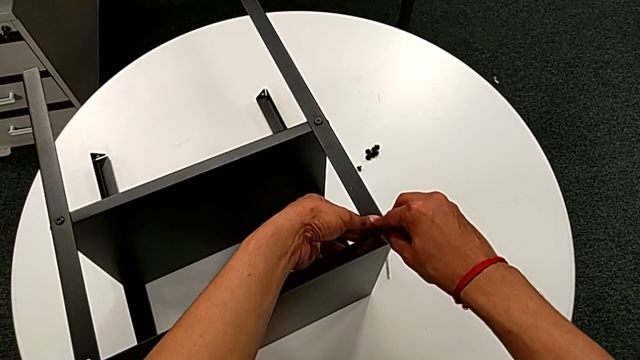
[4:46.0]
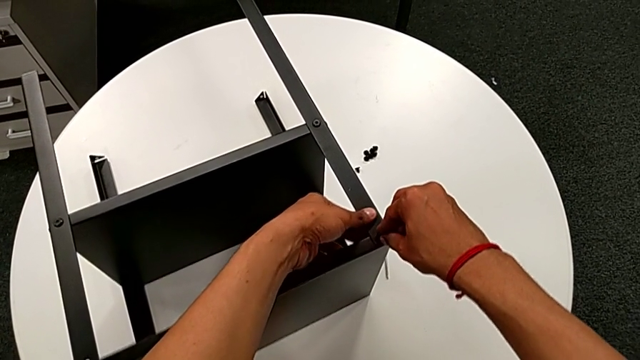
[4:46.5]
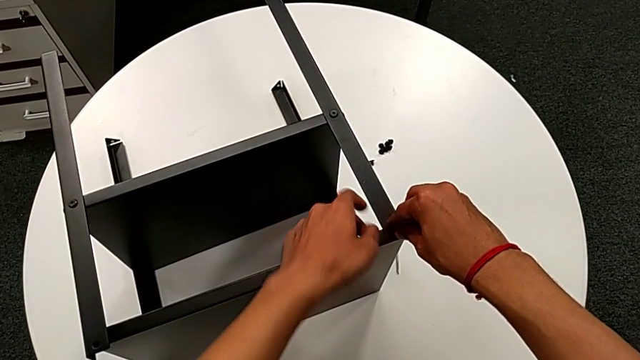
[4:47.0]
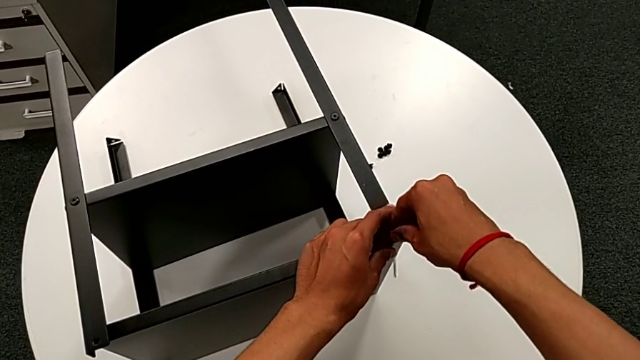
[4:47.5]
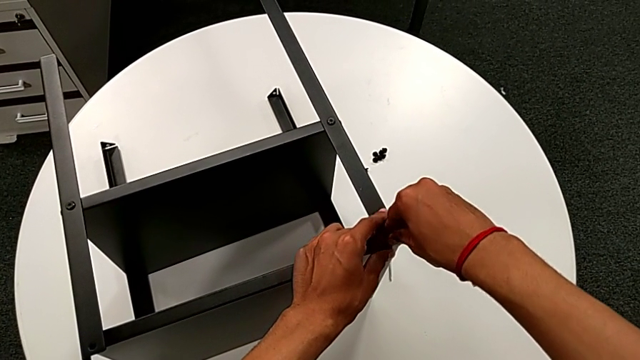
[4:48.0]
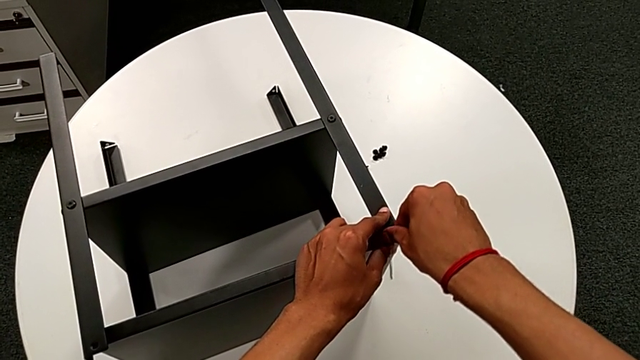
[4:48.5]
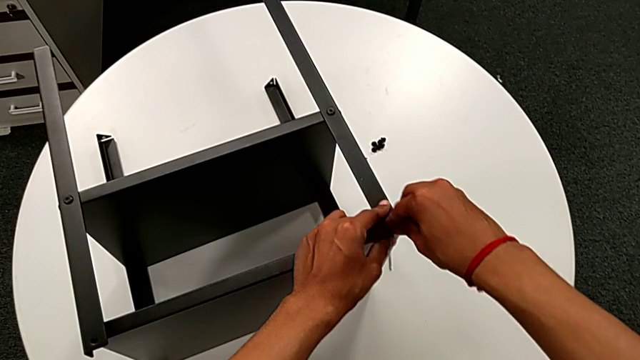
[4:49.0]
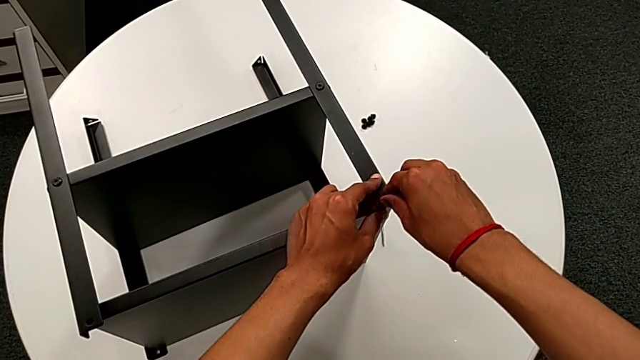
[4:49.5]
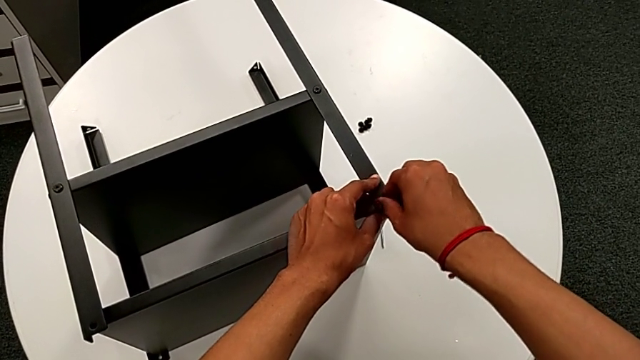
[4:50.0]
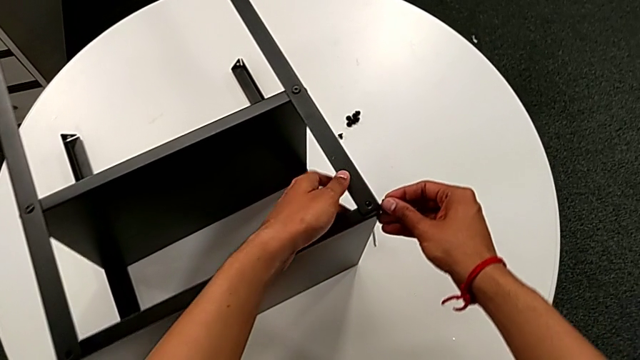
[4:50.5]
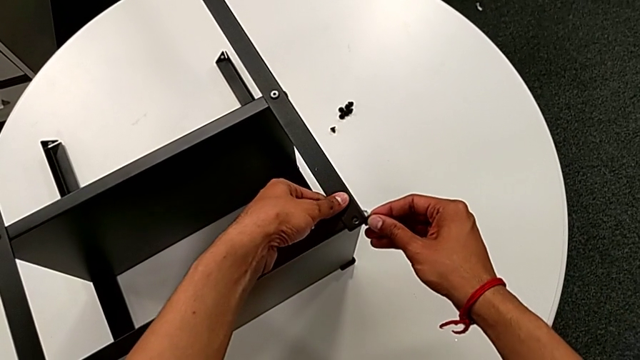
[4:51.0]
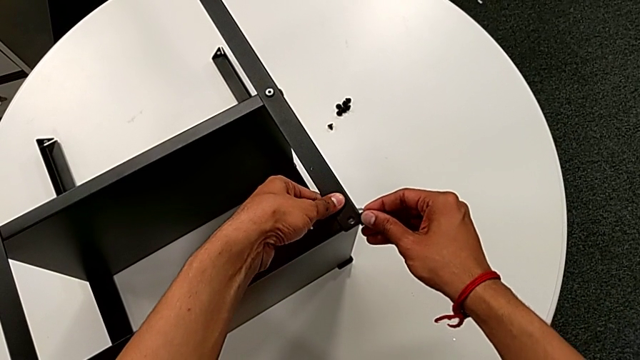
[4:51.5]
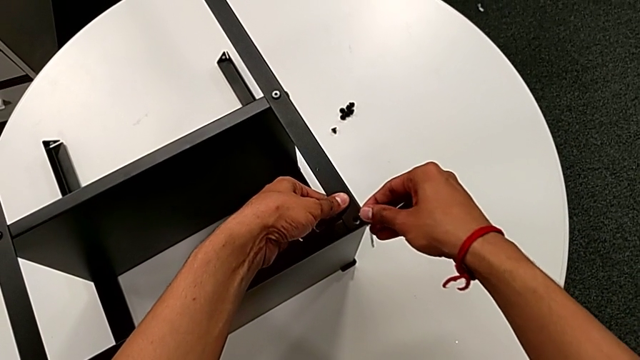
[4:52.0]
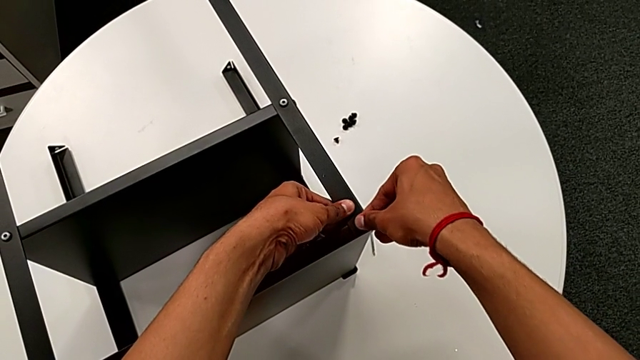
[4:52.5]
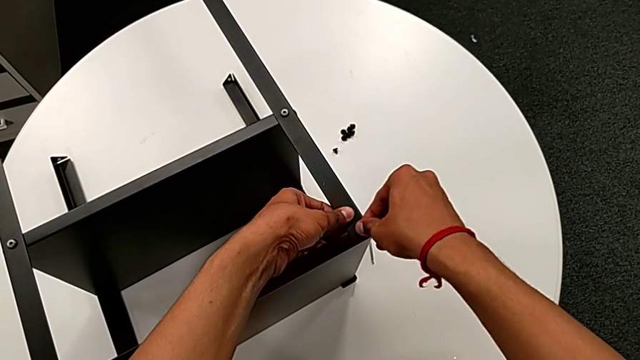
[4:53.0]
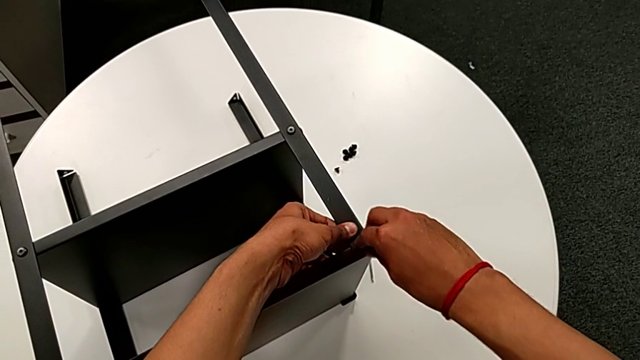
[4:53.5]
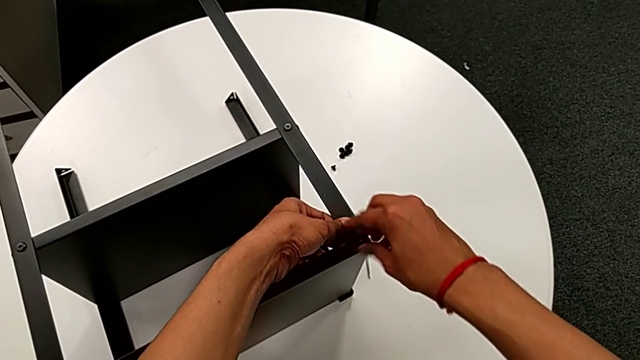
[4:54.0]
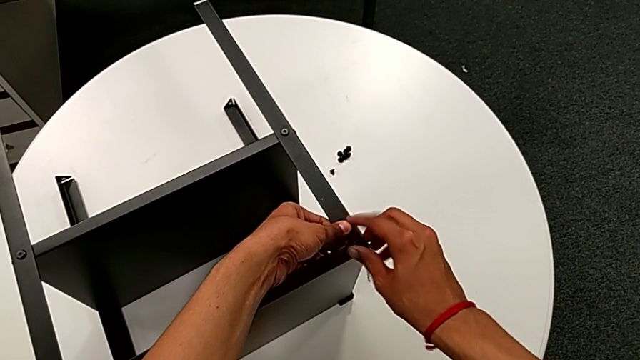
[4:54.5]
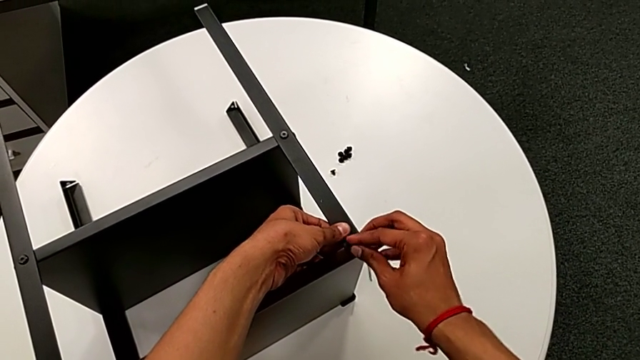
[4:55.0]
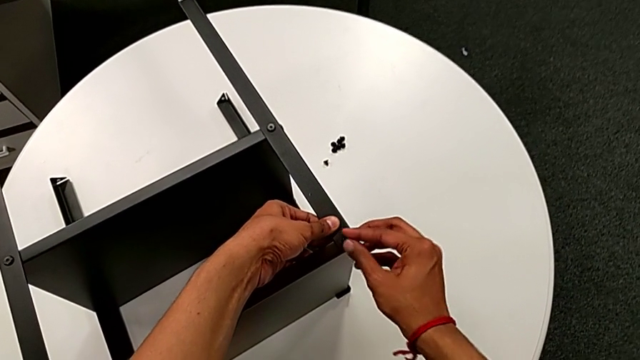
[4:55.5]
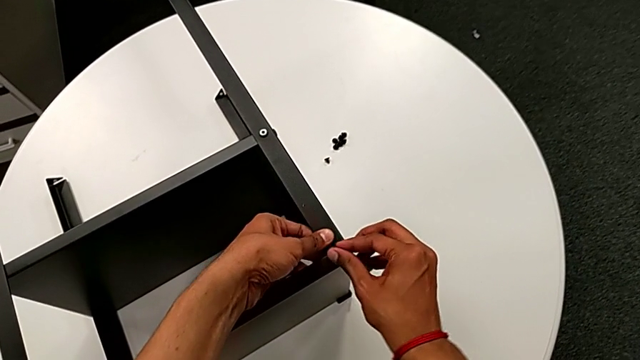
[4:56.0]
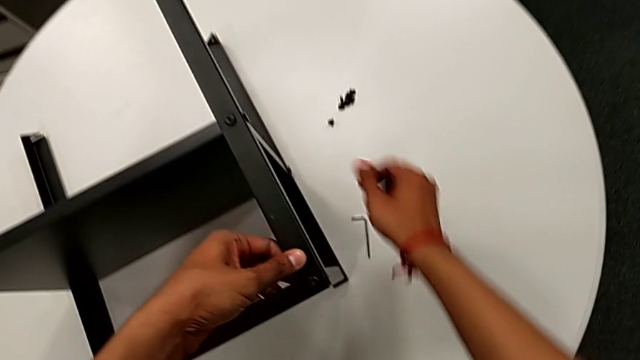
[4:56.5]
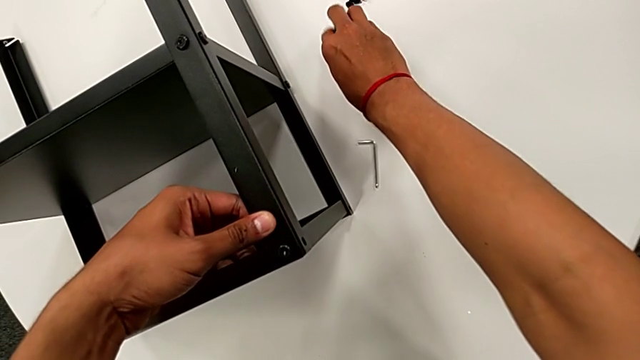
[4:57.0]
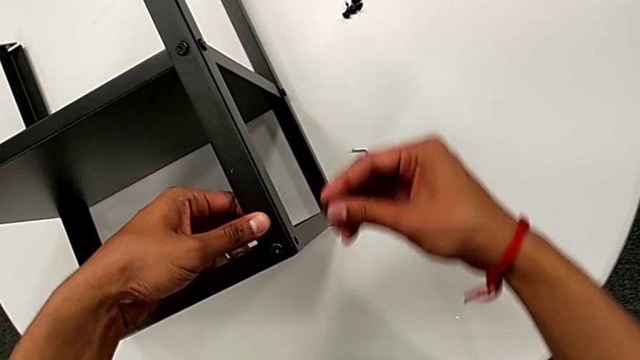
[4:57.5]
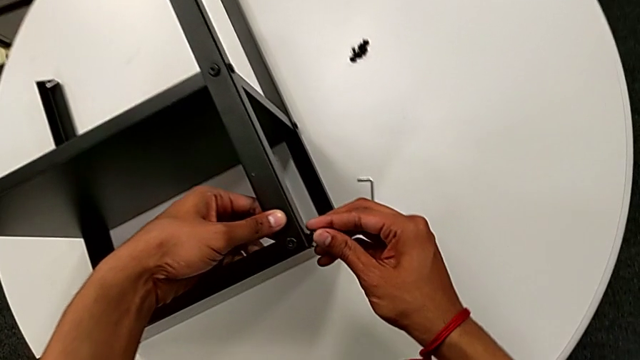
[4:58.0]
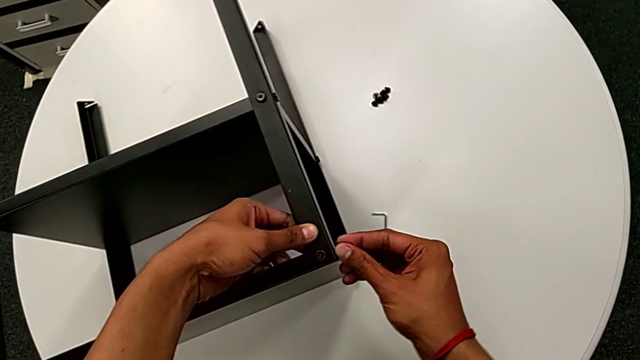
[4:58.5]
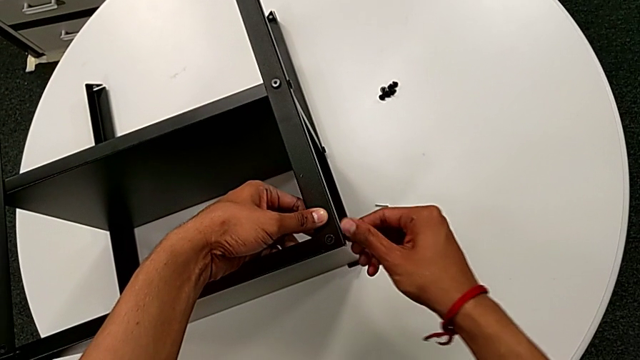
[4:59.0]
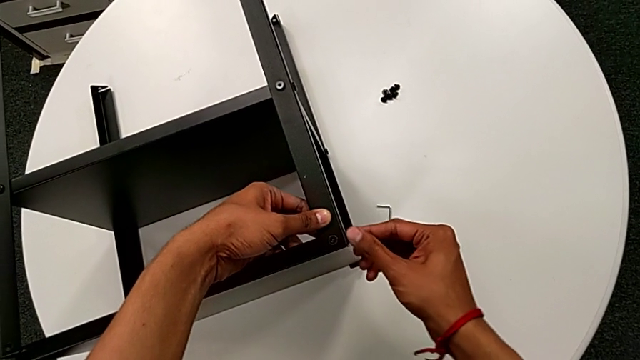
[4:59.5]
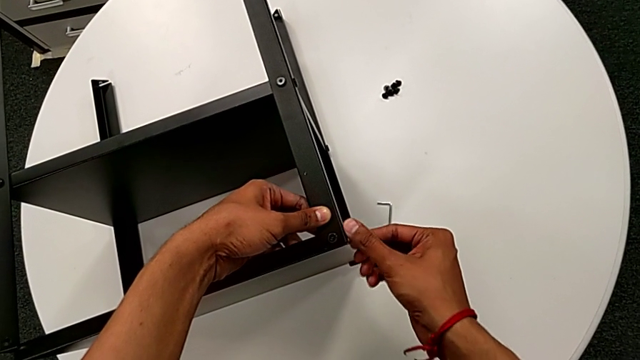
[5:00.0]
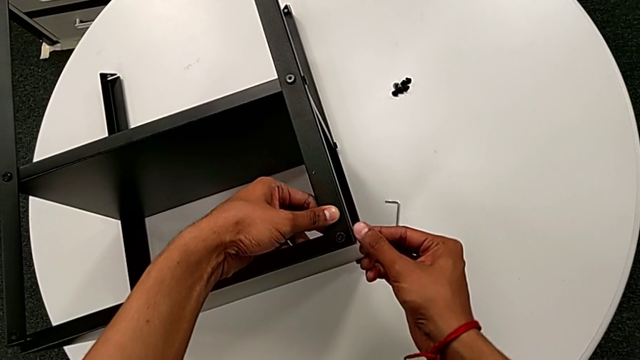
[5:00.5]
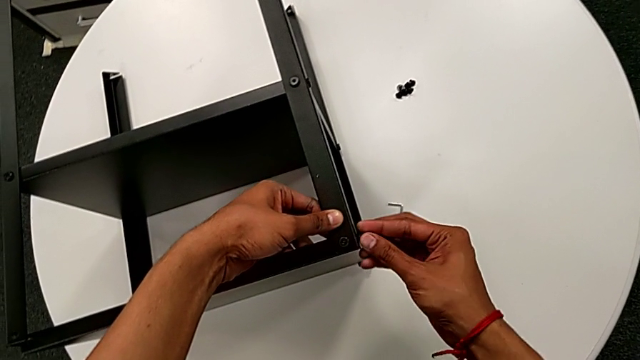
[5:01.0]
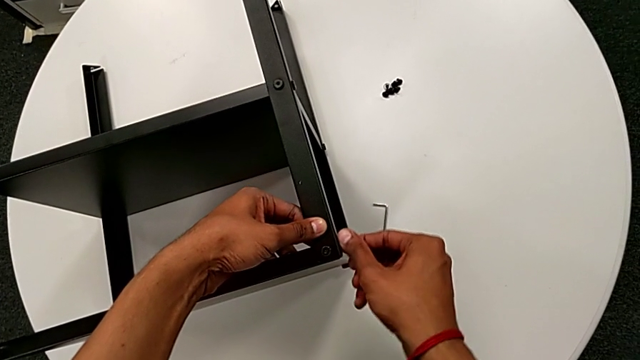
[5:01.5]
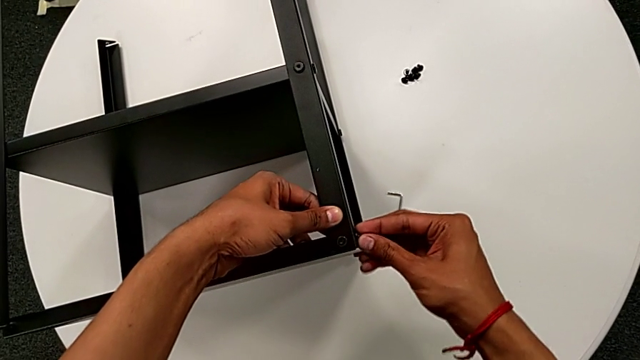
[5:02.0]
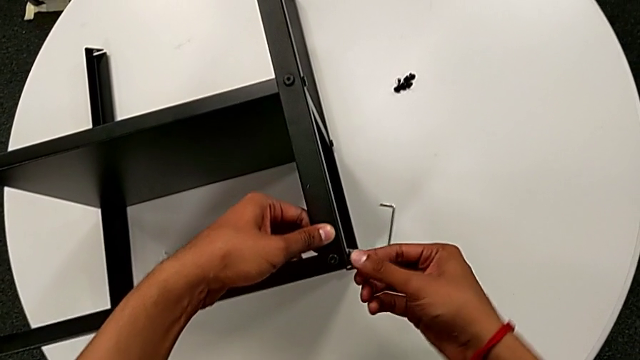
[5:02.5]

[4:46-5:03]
The camera wearer is screwing the upper hex socket heads onto the first leg. They wrongly keep screwing the hex socket head and withdraw it. They align the top tray, insert the hex socket head, screw it, approach the hex socket head, grab it, approach the top tray, insert the hex socket head, screw it and approach the hex socket head.

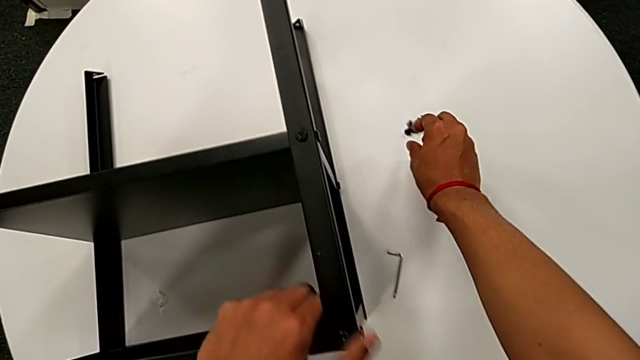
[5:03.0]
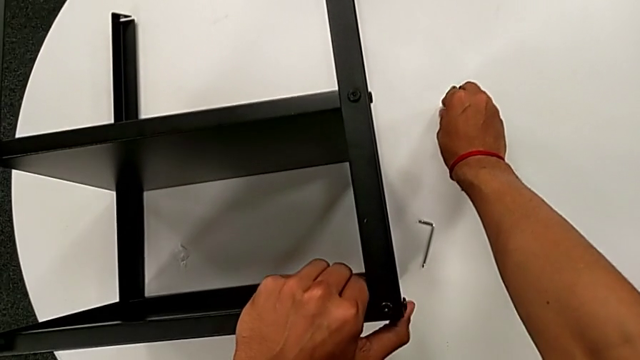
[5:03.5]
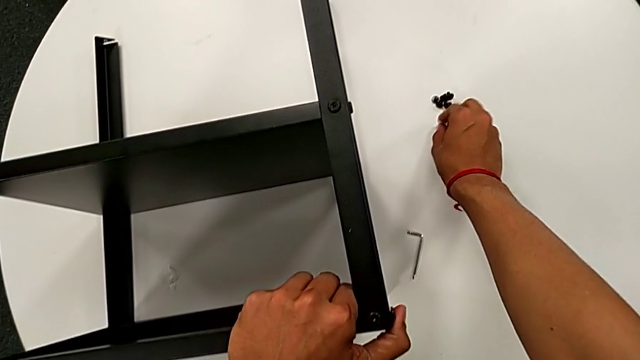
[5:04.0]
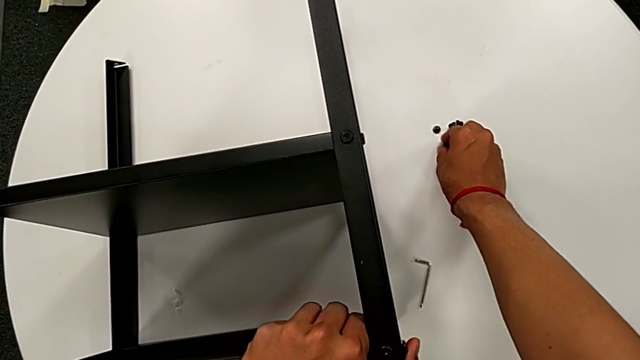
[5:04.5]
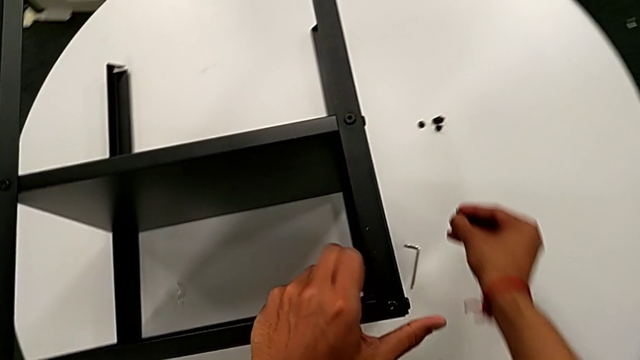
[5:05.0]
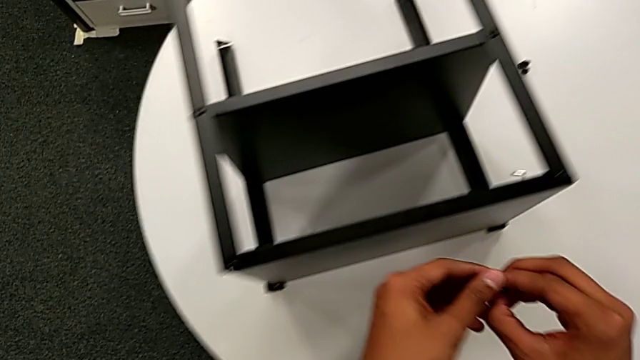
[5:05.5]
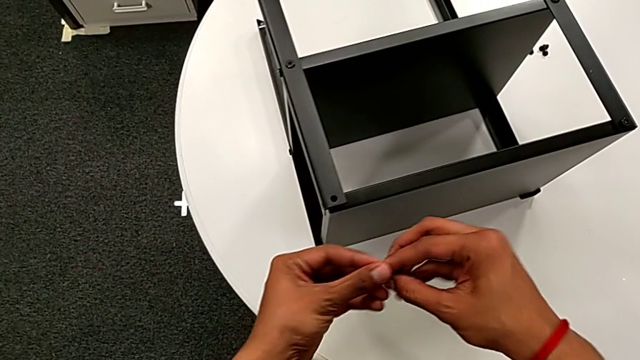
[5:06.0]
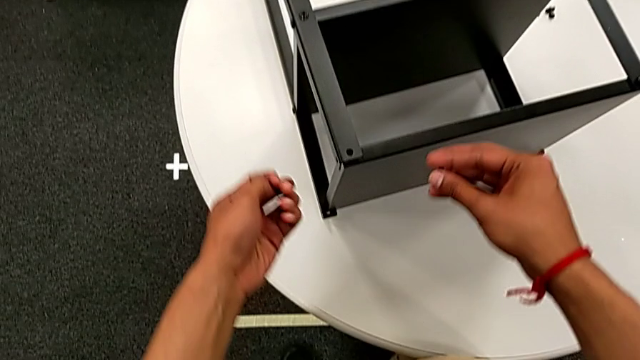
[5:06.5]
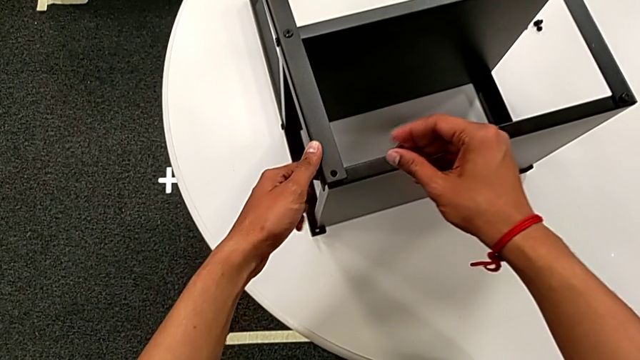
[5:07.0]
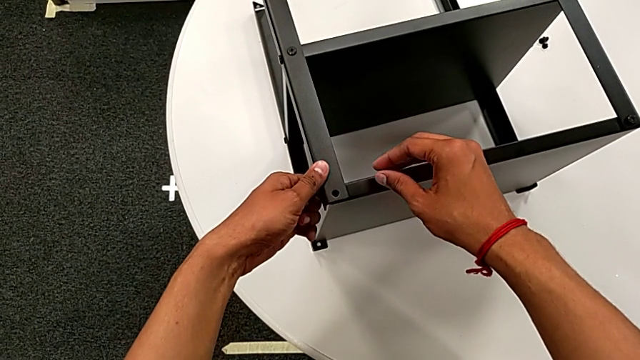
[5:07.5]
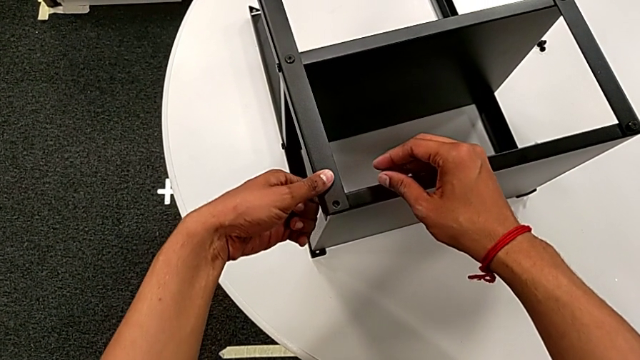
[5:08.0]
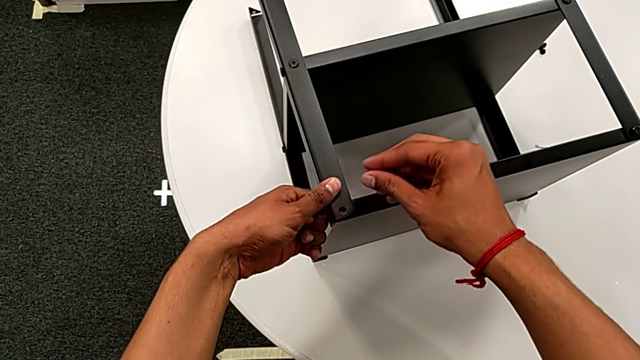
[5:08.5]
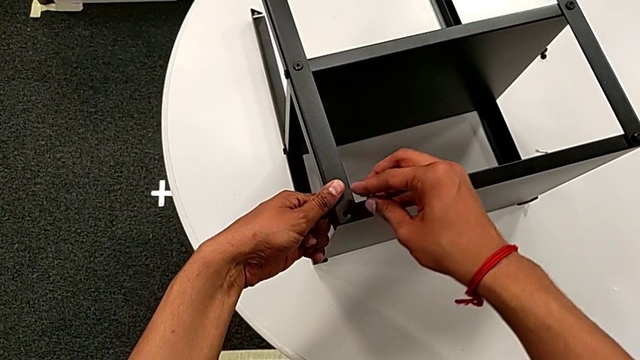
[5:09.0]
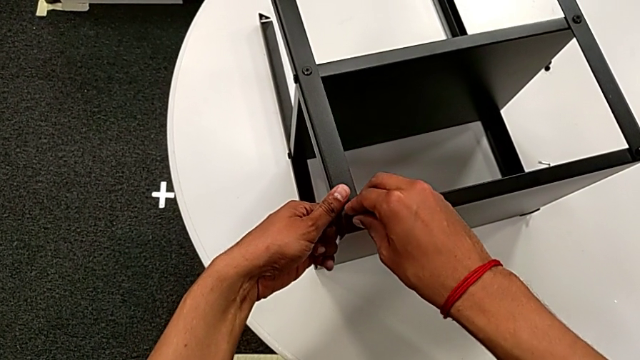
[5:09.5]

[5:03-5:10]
The camera wearer is screwing hex socket heads onto the second leg. They grab the hex socket head, approach the top tray with the right hand, grab the hex socket head with the left hand, align the top tray with the left hand and insert the hex socket head.
